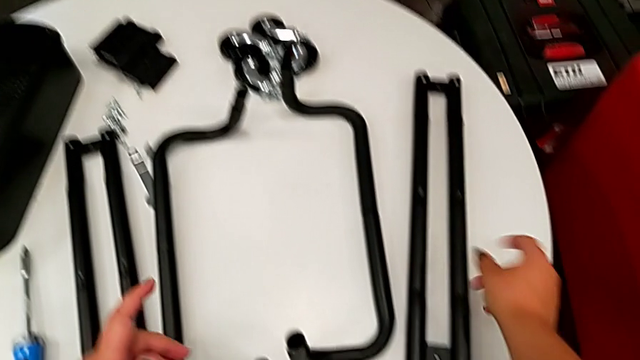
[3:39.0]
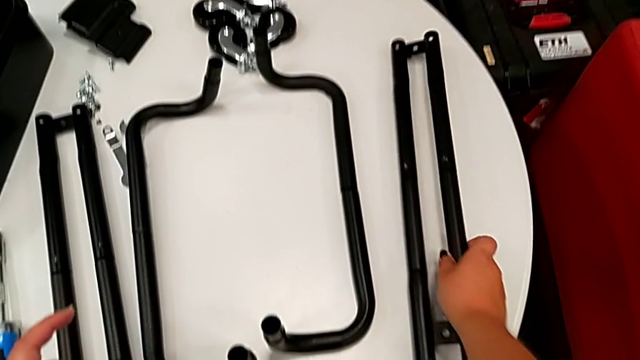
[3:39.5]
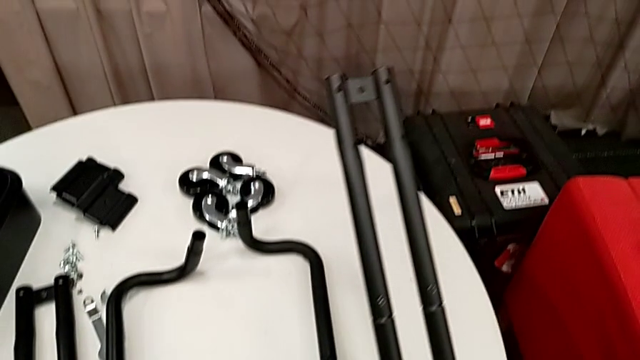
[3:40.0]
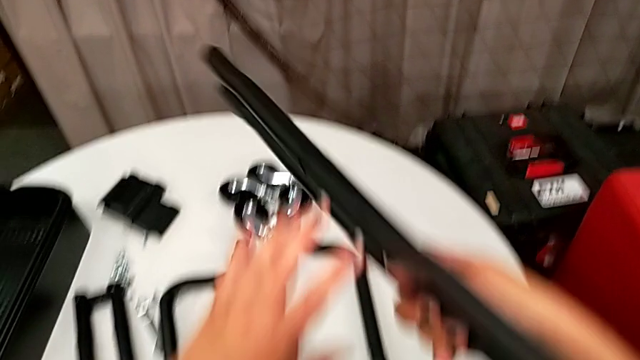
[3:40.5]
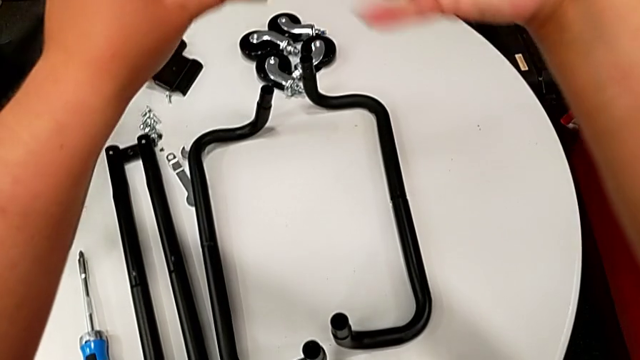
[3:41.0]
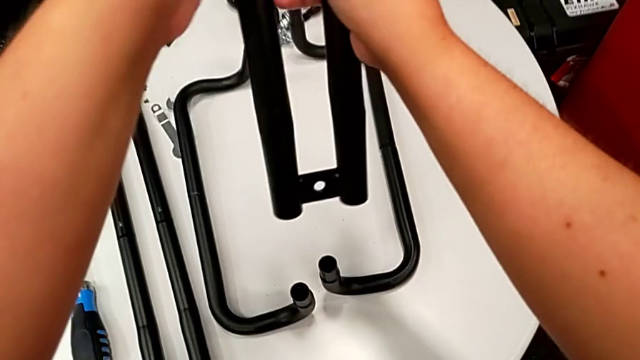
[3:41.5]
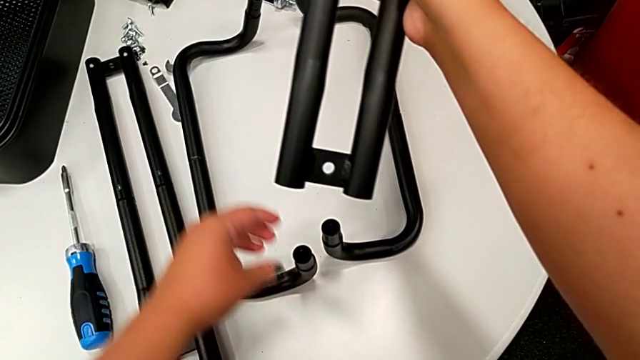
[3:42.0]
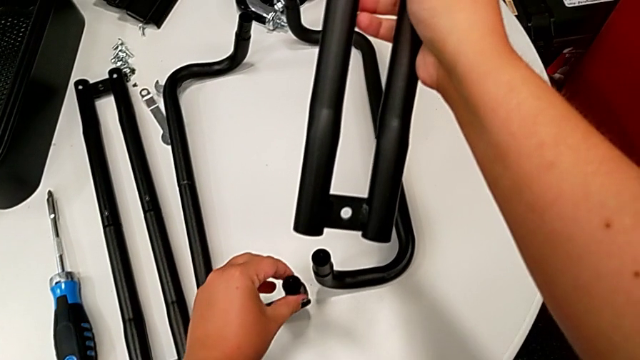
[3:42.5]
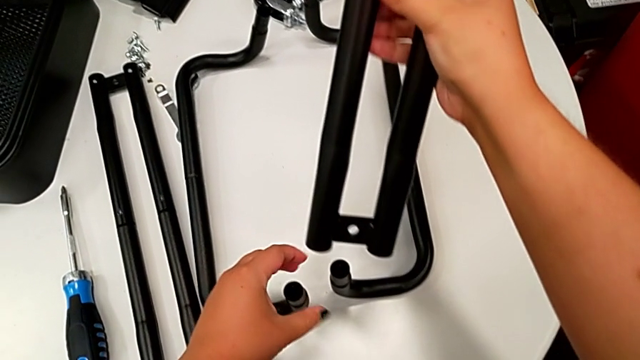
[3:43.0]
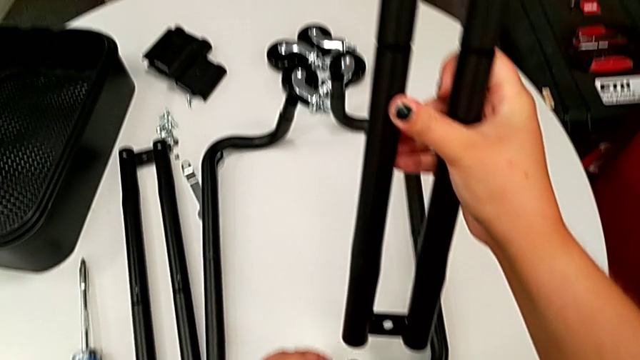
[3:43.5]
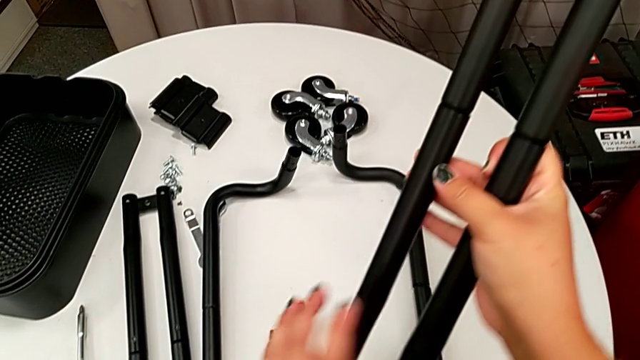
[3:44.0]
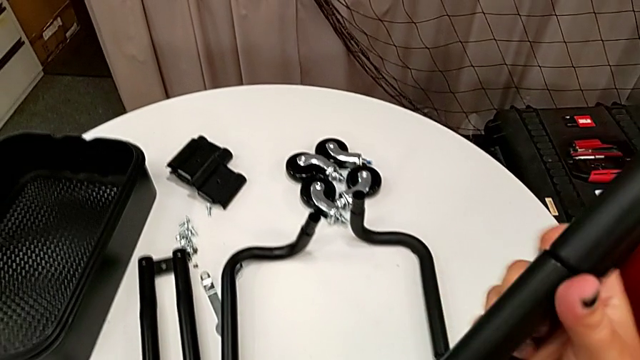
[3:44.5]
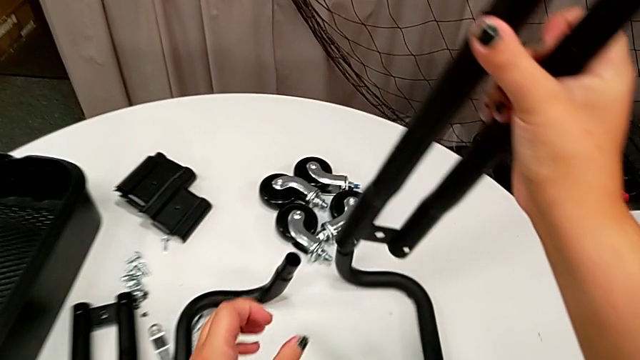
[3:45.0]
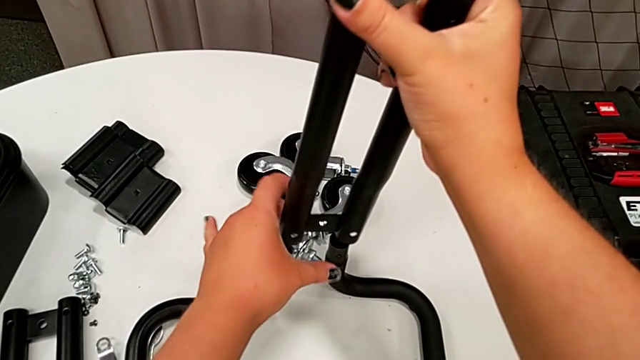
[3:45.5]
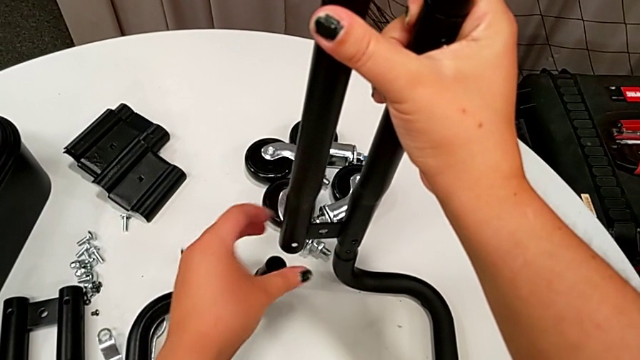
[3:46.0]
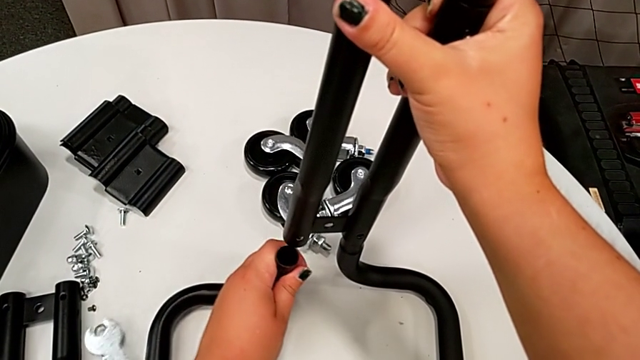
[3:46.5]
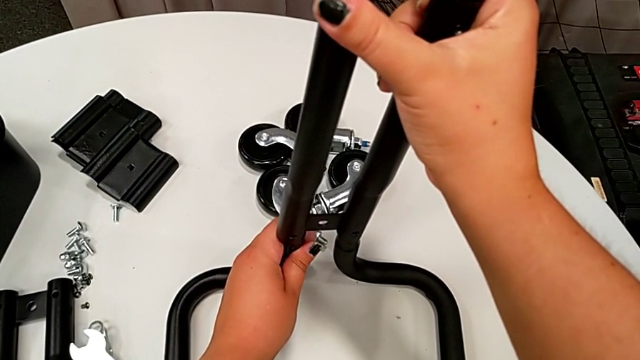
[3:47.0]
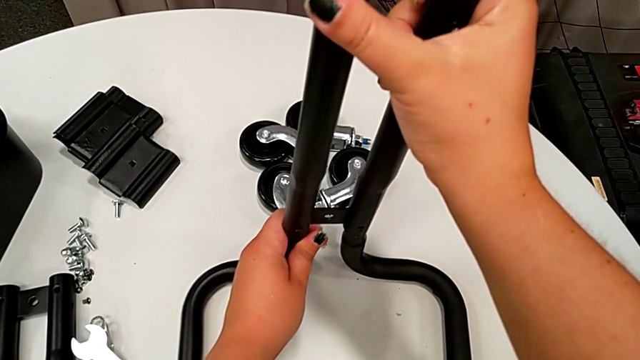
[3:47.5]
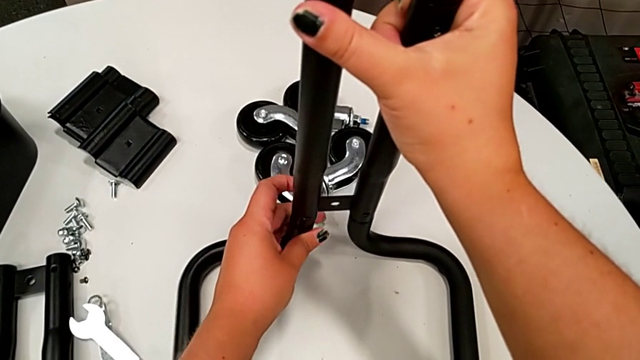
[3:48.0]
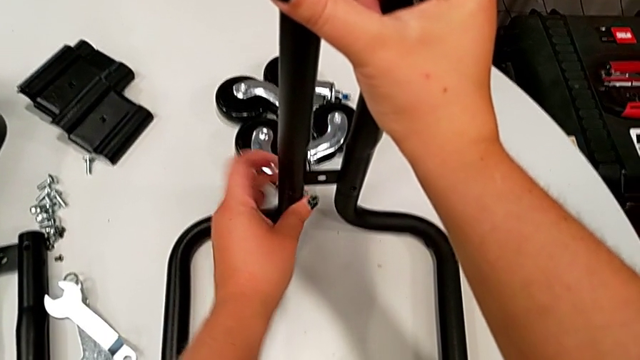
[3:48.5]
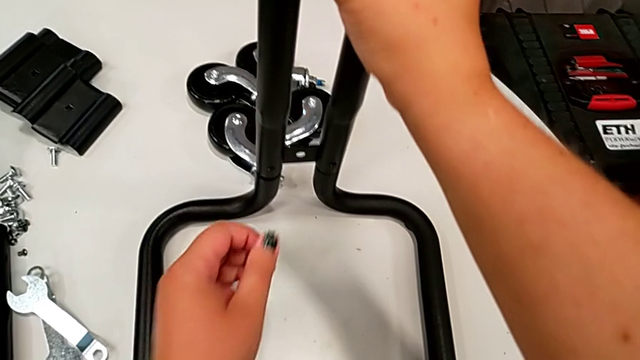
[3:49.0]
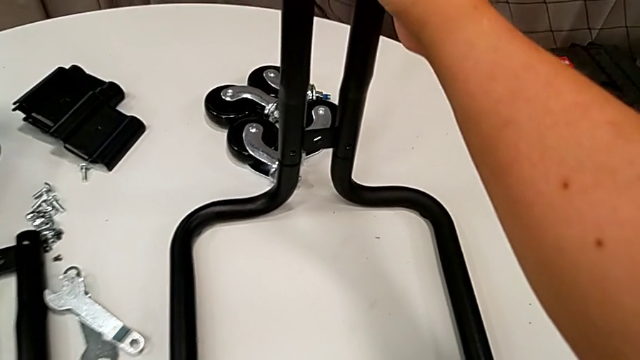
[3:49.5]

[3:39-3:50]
The camera wearer is assembling the first pair of side bars onto the base frame. They grab the leg, rotate it twice, align it and insert it.

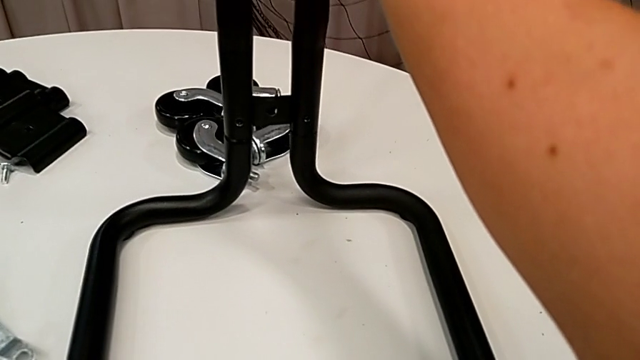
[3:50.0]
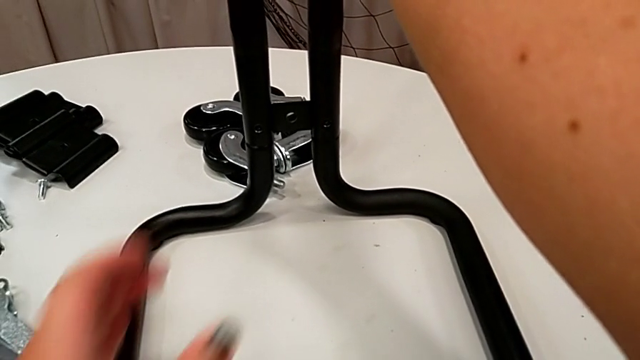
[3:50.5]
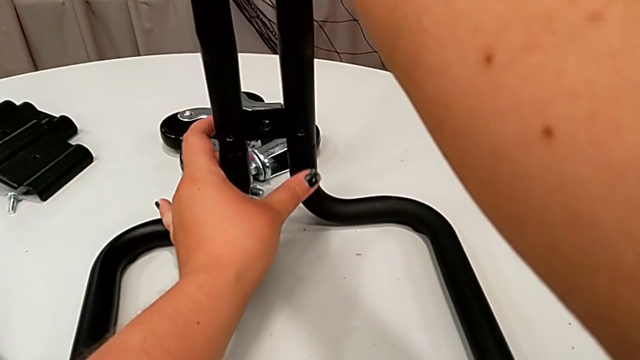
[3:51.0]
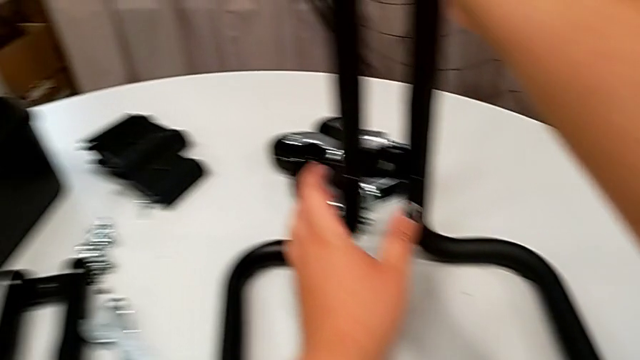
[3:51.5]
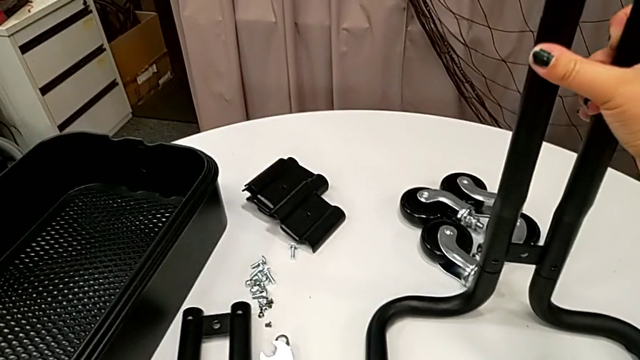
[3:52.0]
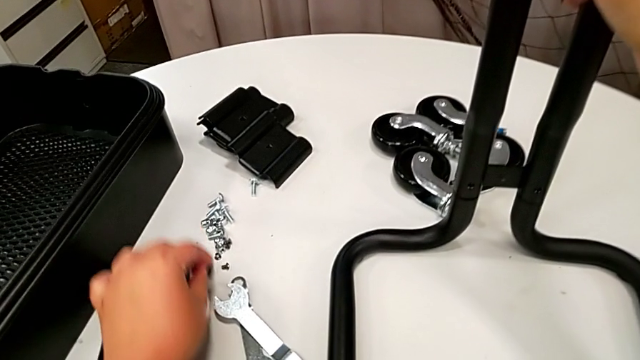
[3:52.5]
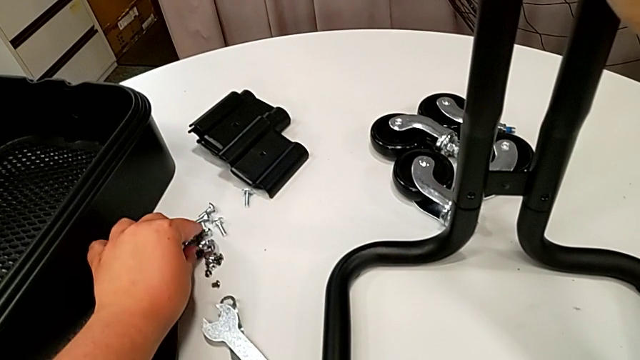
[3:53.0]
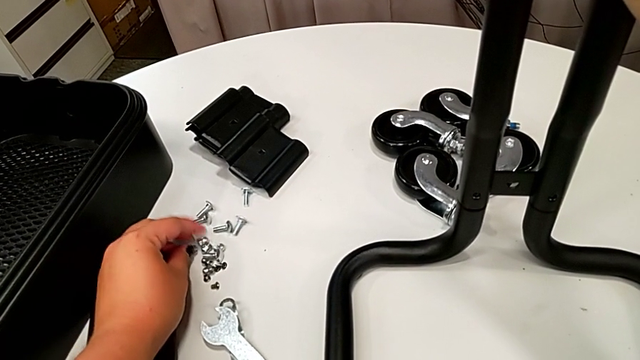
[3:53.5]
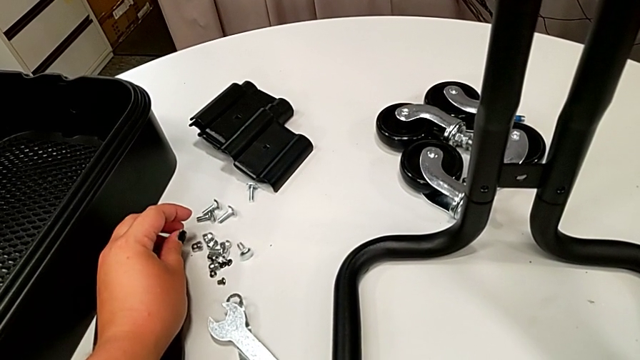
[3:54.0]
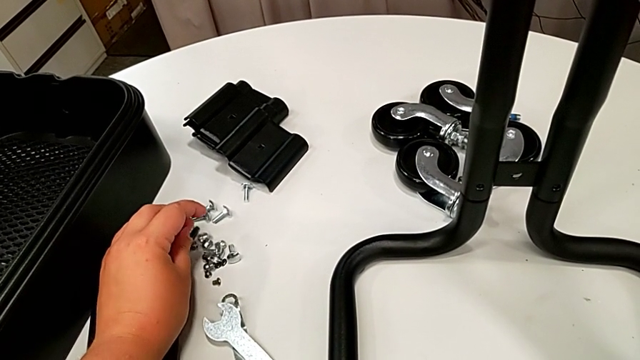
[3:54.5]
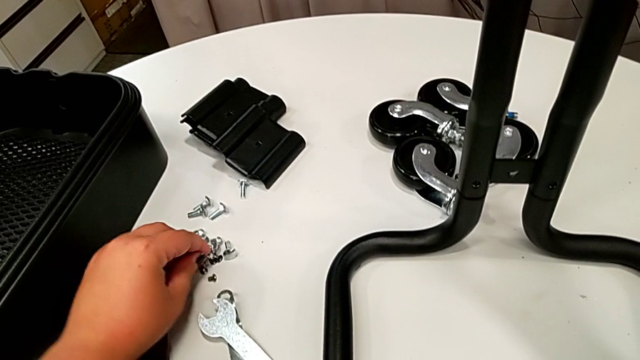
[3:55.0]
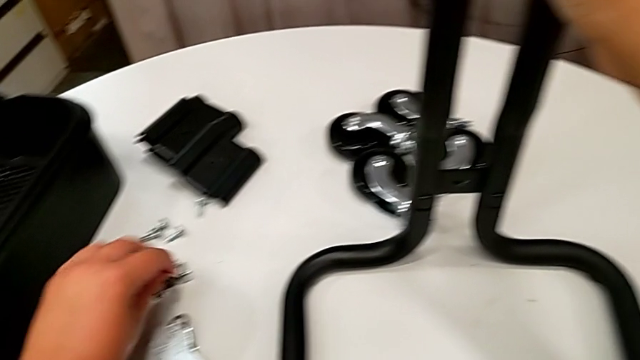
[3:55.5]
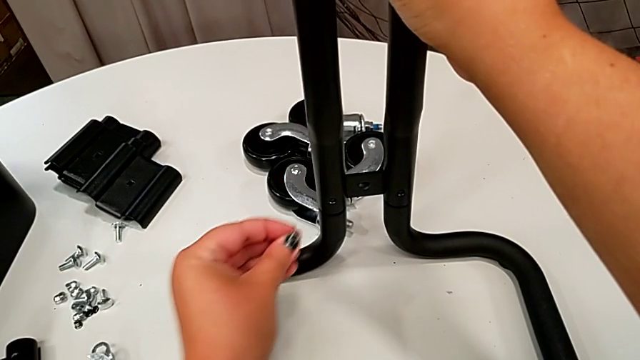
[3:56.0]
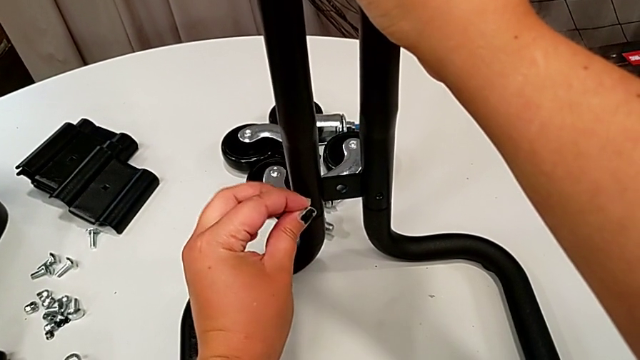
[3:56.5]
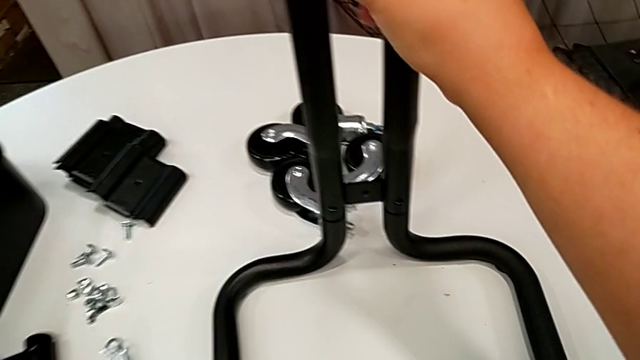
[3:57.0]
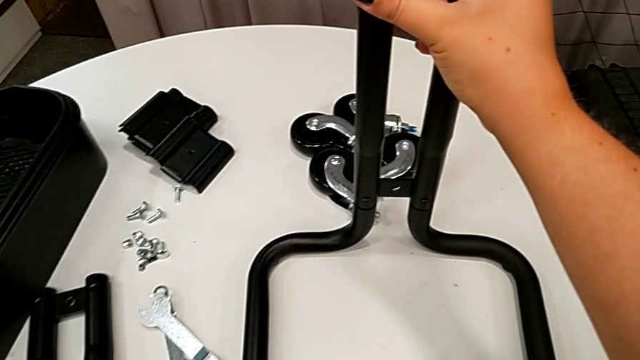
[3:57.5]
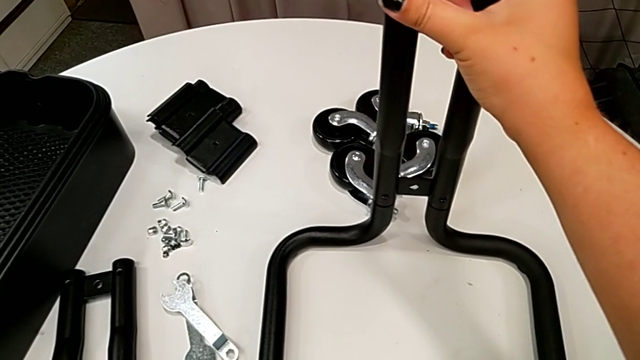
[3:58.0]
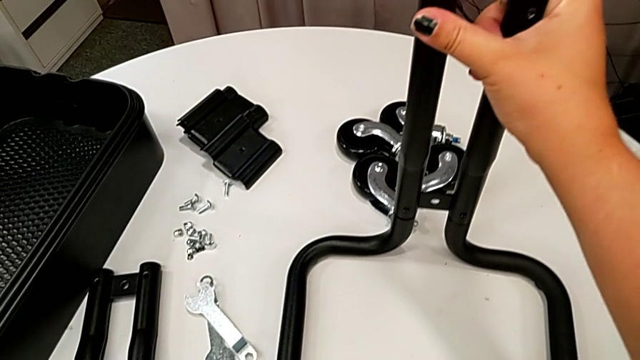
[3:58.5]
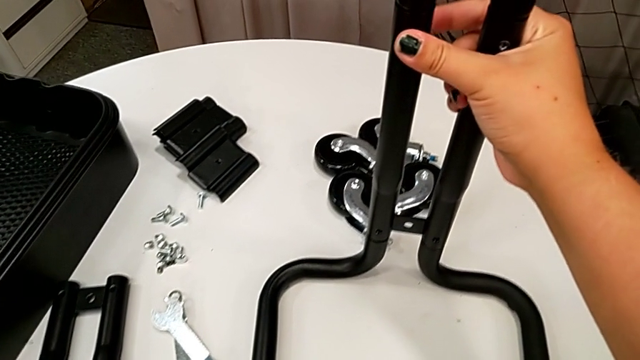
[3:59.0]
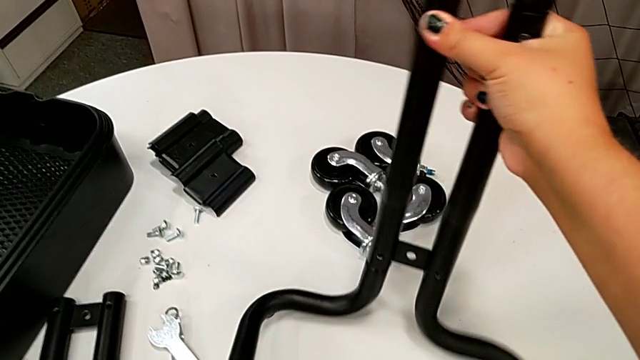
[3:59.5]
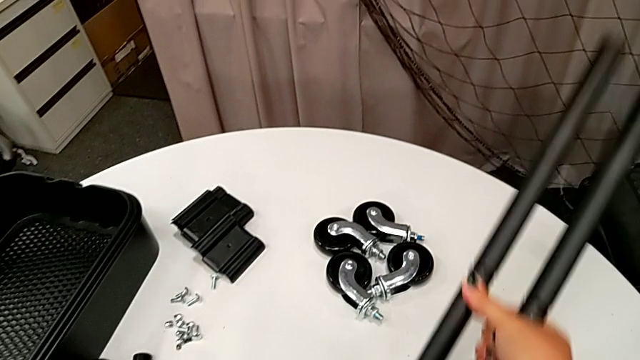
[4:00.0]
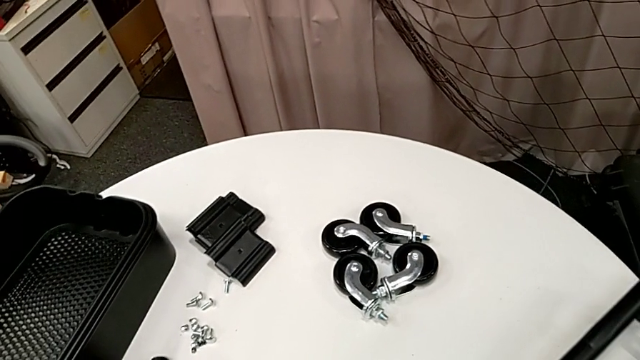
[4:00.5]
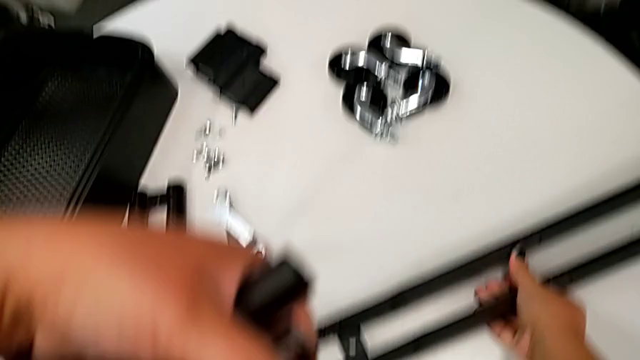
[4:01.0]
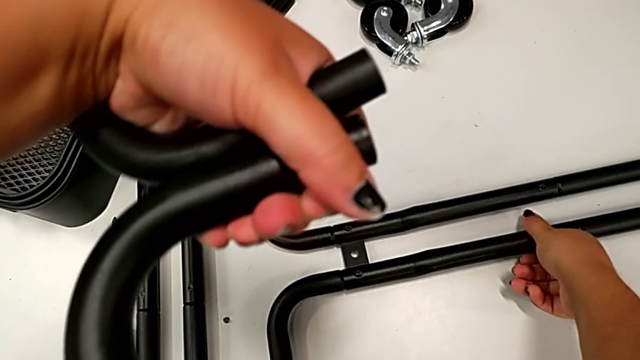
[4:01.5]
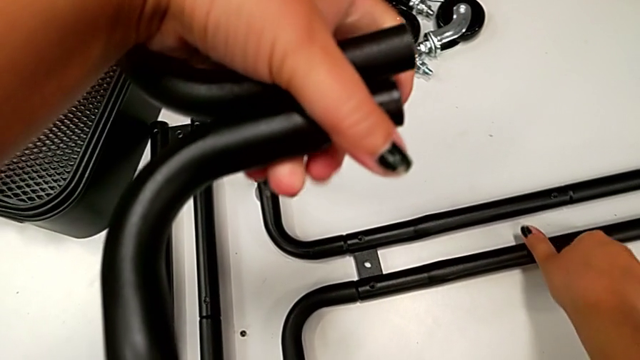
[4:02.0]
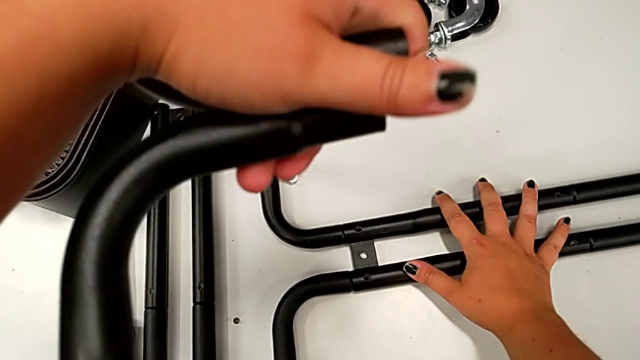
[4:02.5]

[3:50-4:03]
The camera wearer is assembling the first pair of side bars onto the base frame. They grab the frame, wrongly grab the screw, grab the black screw, approach it and rotate the utility cart.
